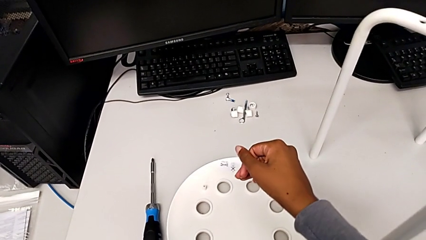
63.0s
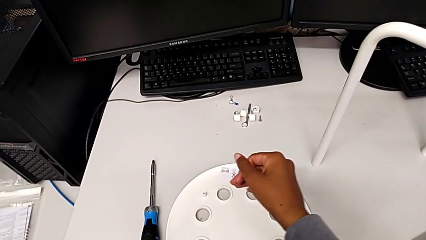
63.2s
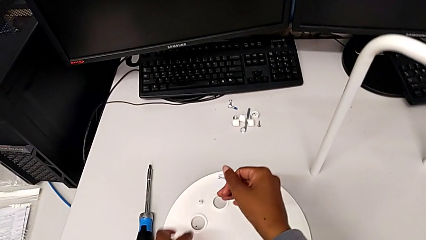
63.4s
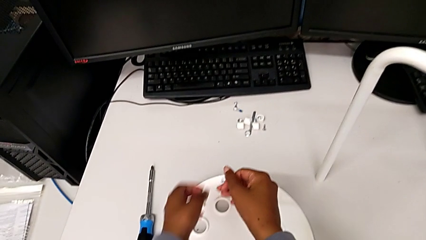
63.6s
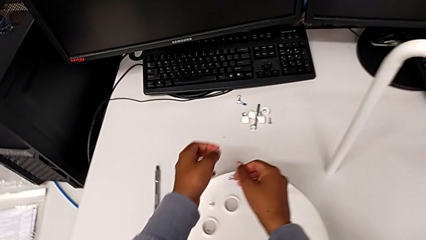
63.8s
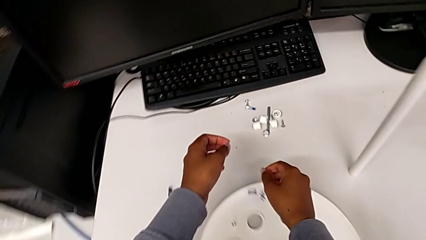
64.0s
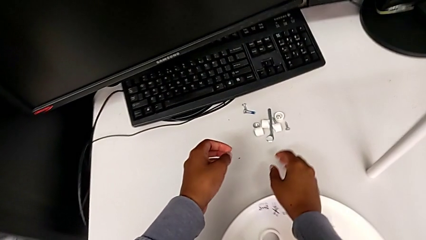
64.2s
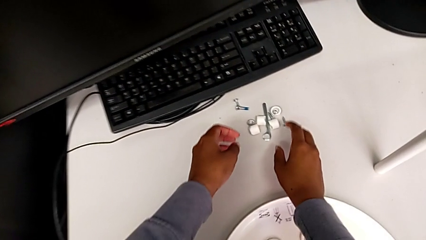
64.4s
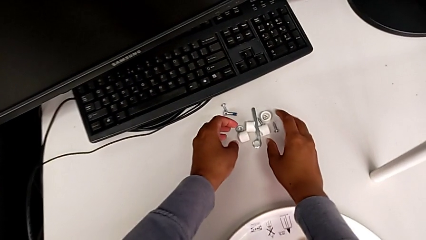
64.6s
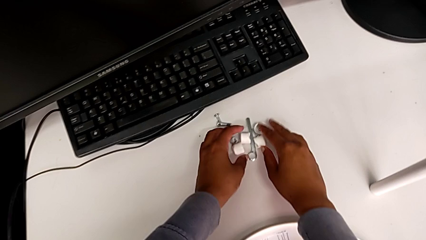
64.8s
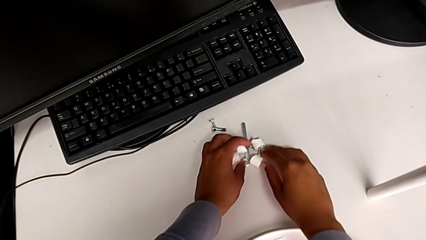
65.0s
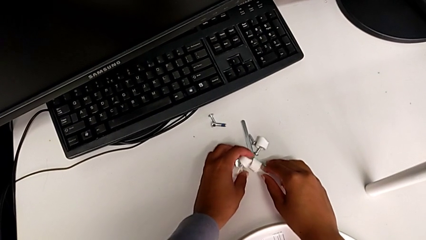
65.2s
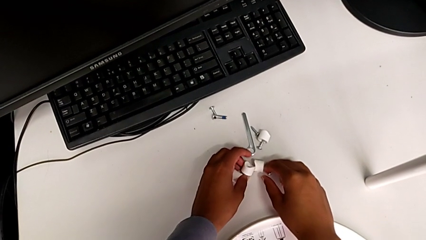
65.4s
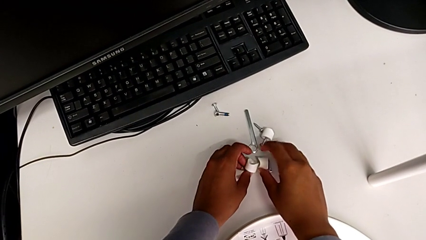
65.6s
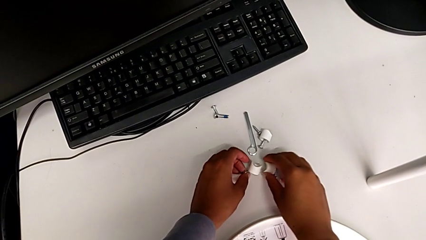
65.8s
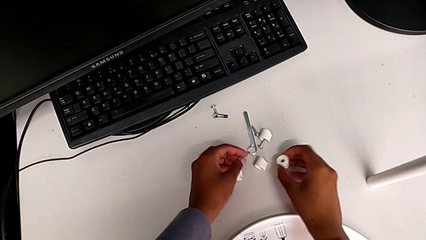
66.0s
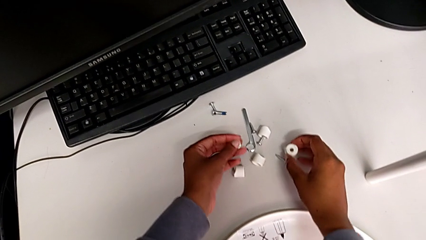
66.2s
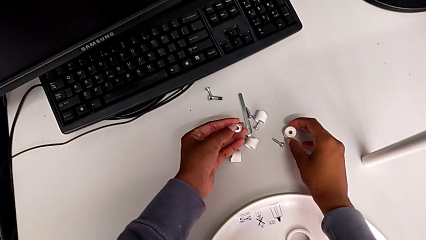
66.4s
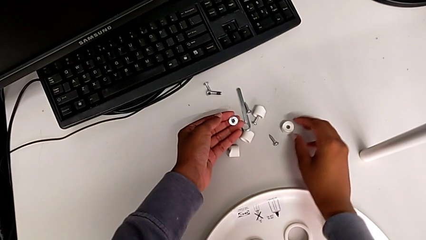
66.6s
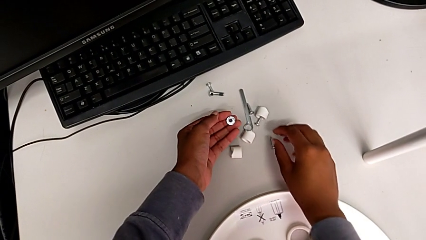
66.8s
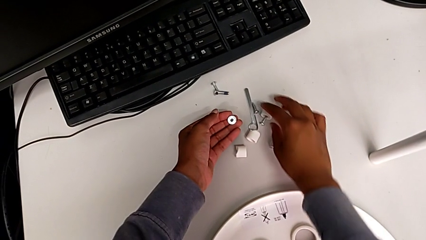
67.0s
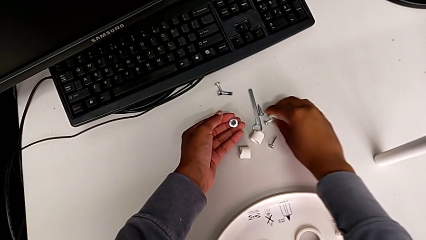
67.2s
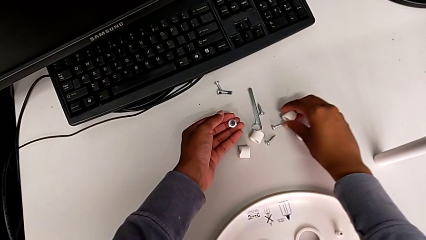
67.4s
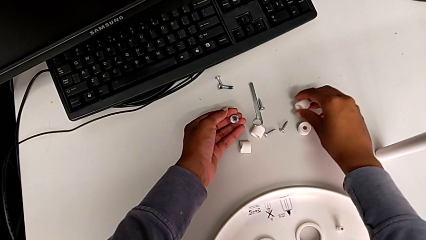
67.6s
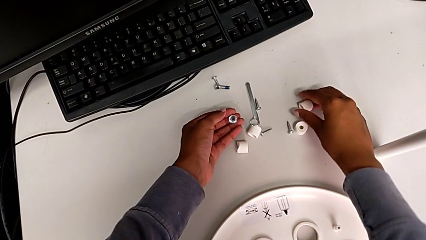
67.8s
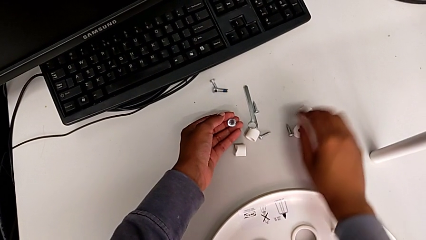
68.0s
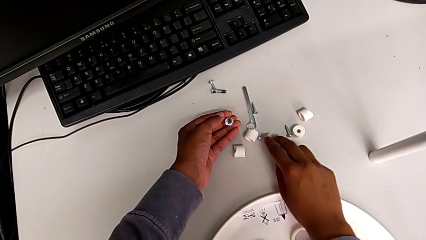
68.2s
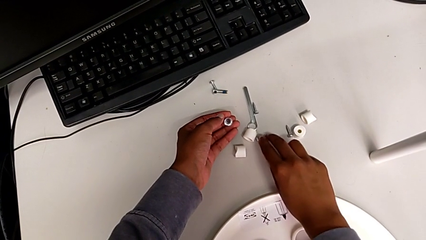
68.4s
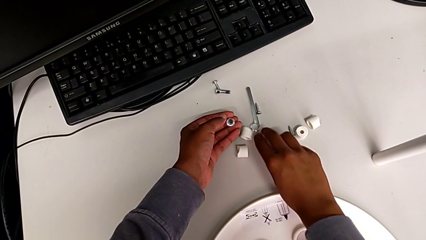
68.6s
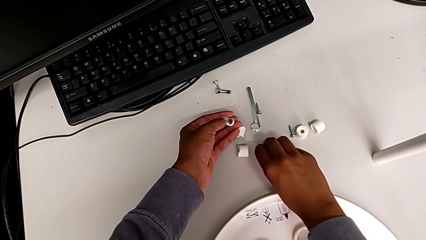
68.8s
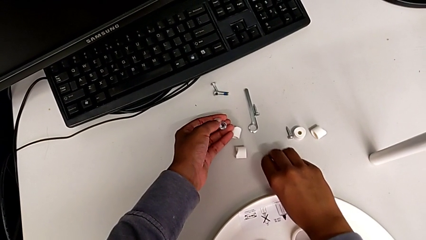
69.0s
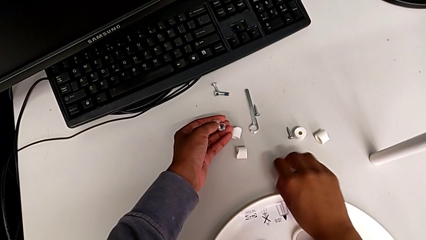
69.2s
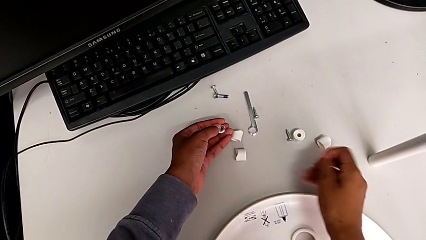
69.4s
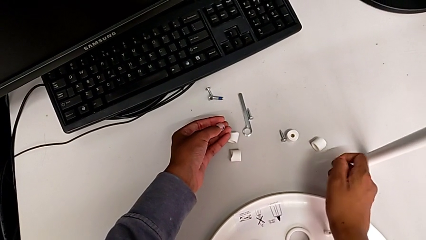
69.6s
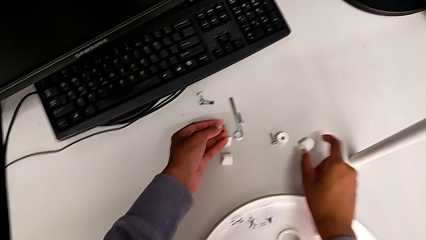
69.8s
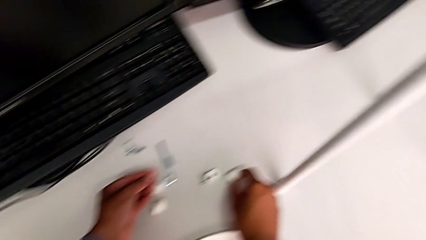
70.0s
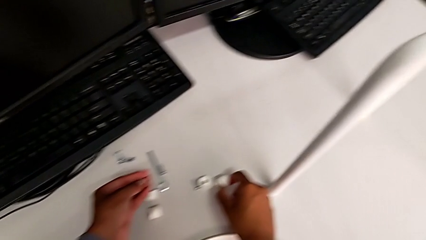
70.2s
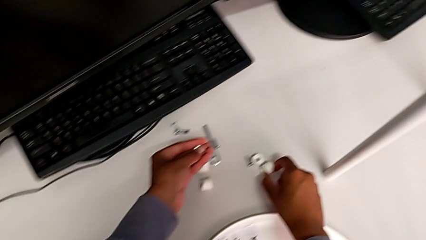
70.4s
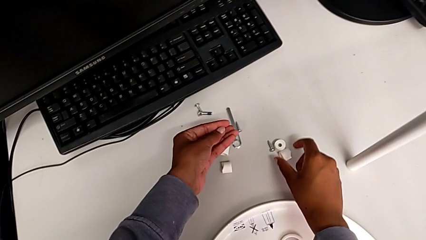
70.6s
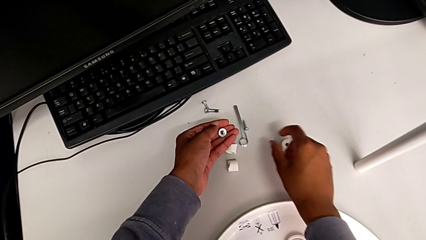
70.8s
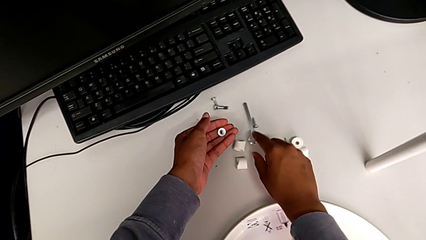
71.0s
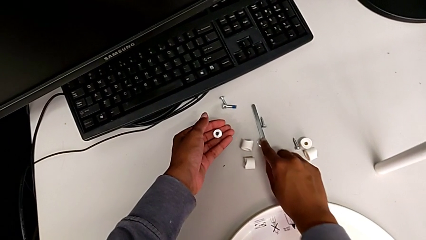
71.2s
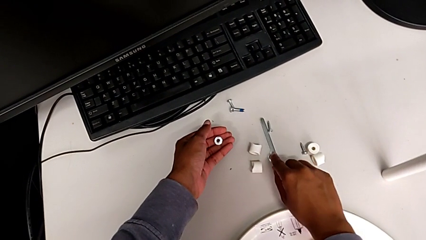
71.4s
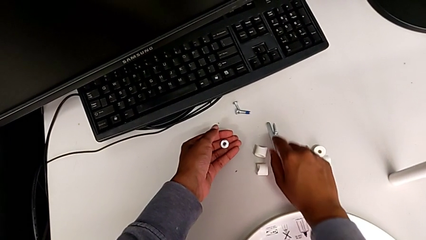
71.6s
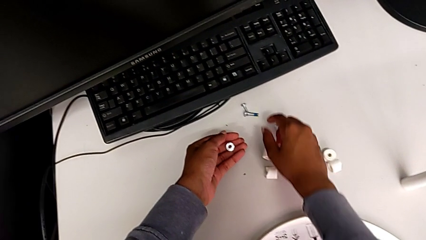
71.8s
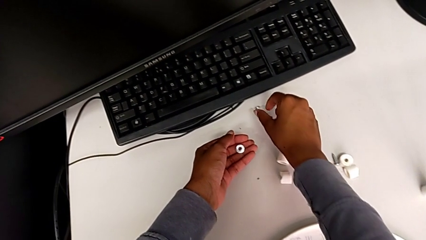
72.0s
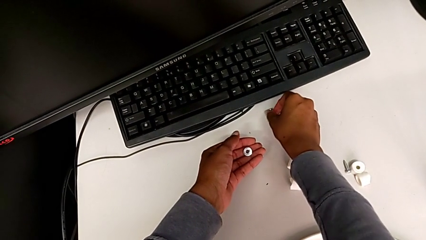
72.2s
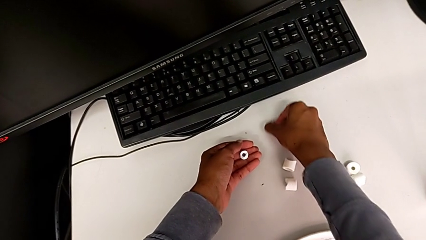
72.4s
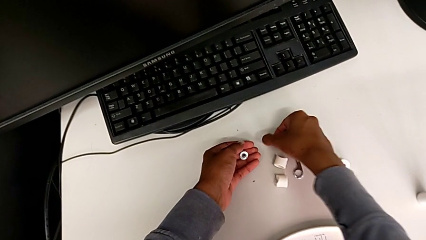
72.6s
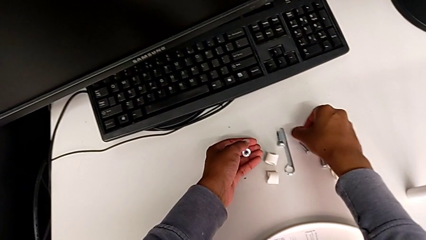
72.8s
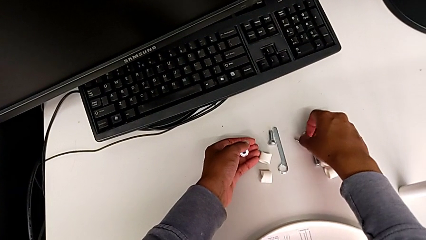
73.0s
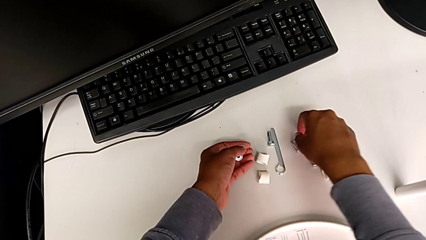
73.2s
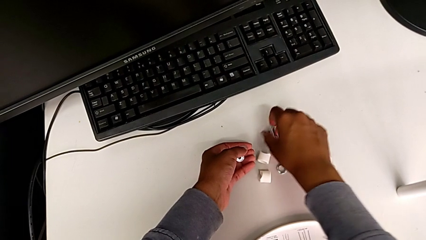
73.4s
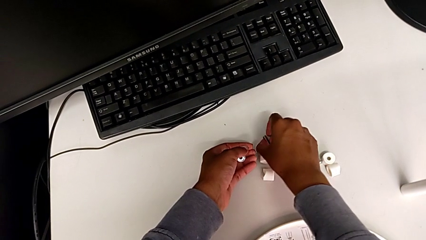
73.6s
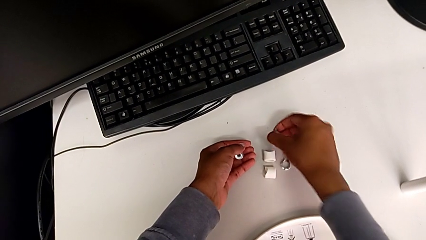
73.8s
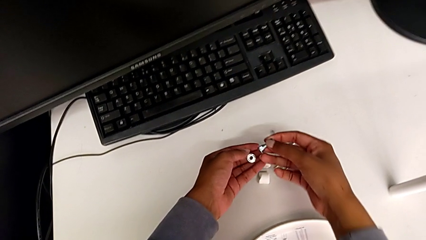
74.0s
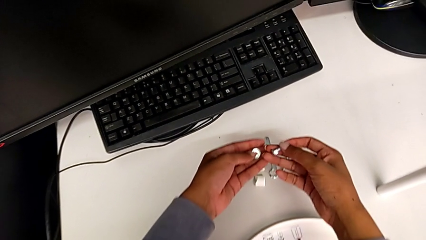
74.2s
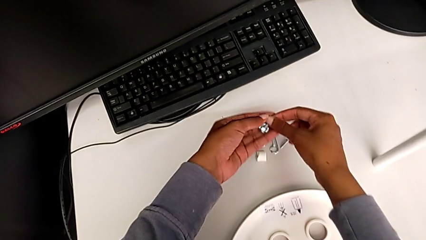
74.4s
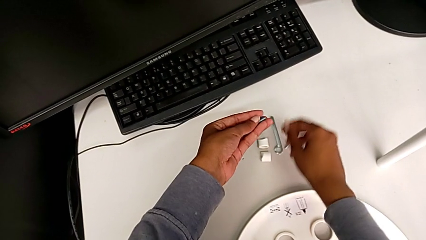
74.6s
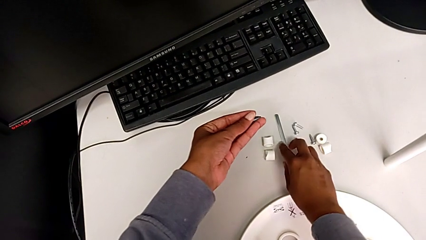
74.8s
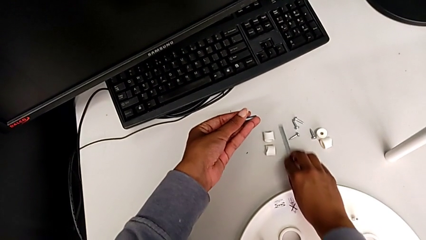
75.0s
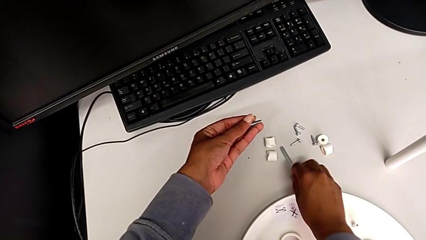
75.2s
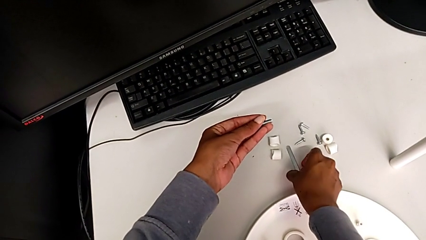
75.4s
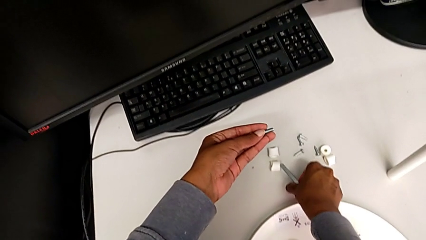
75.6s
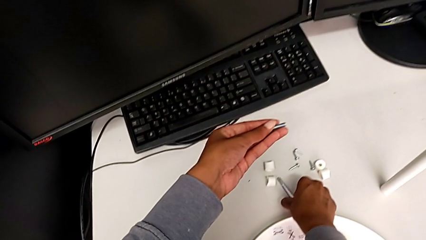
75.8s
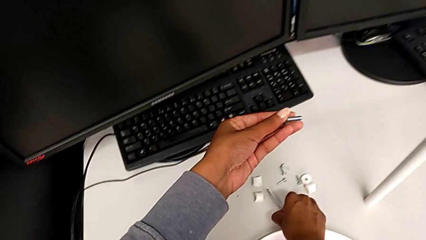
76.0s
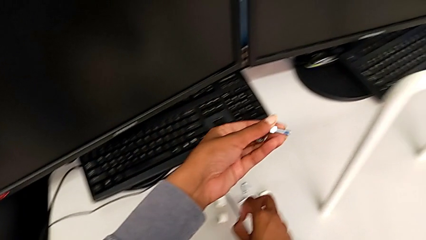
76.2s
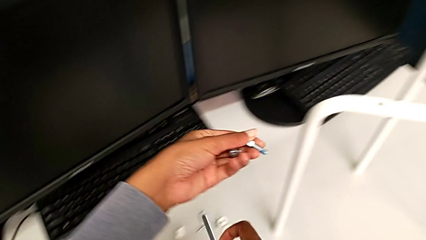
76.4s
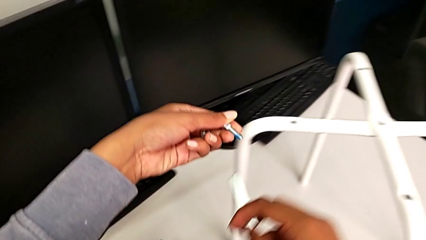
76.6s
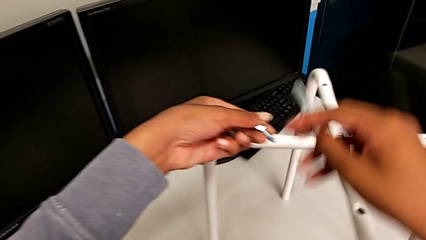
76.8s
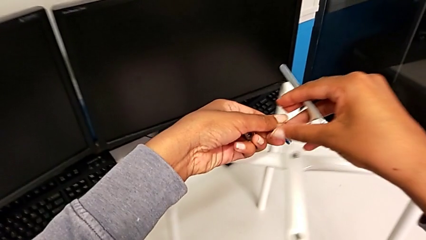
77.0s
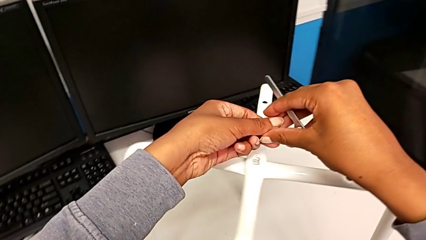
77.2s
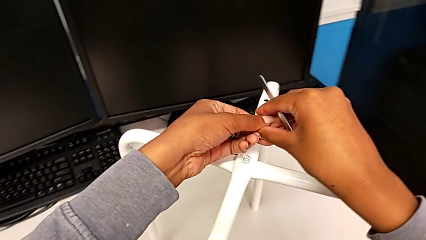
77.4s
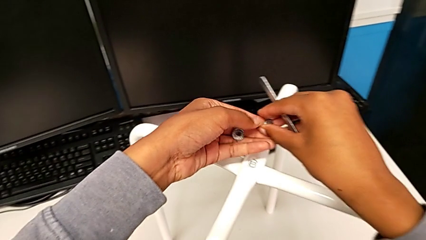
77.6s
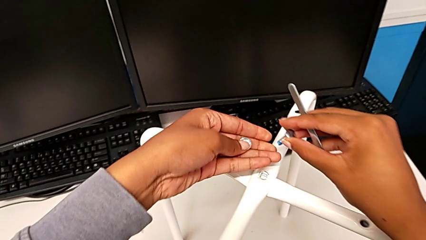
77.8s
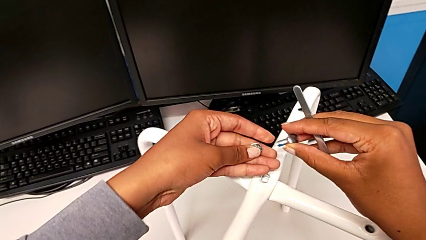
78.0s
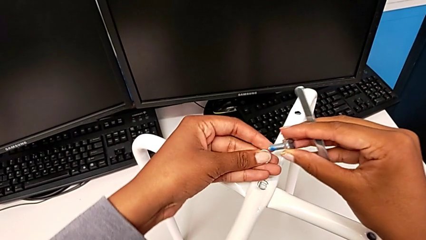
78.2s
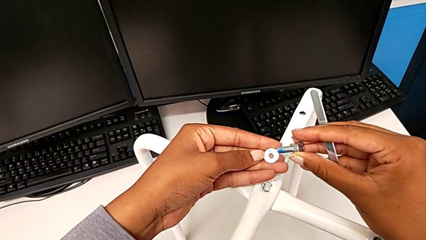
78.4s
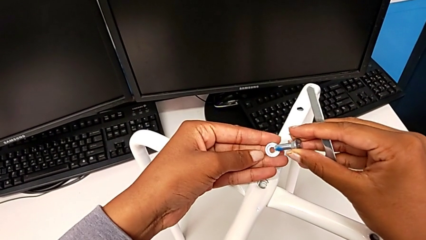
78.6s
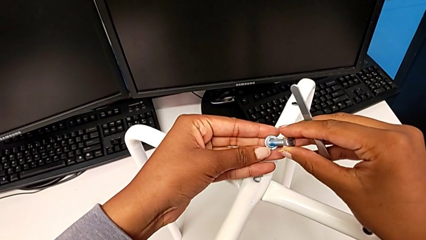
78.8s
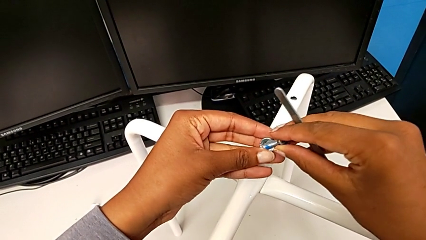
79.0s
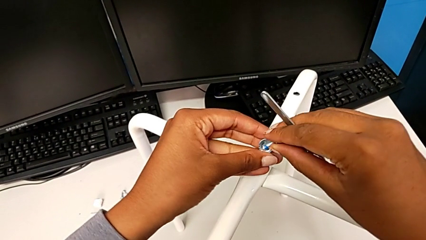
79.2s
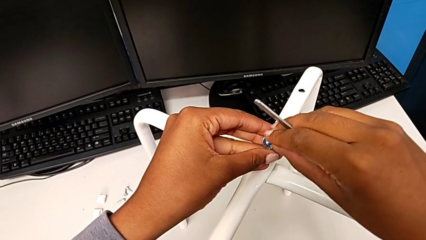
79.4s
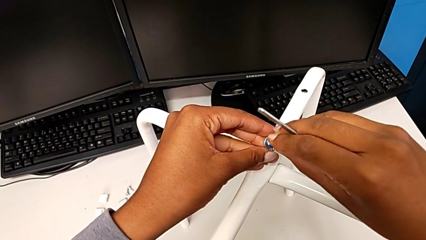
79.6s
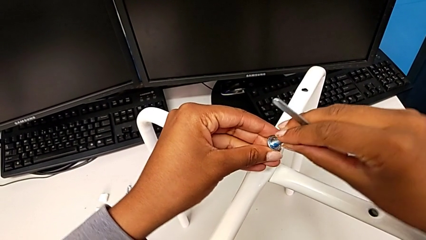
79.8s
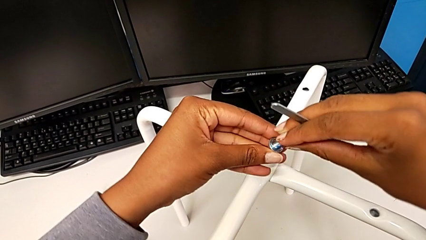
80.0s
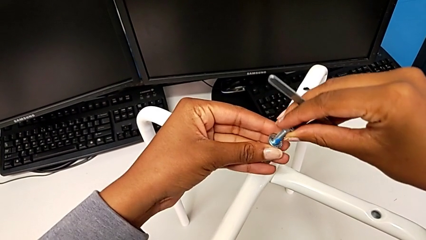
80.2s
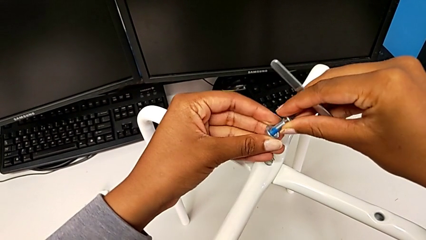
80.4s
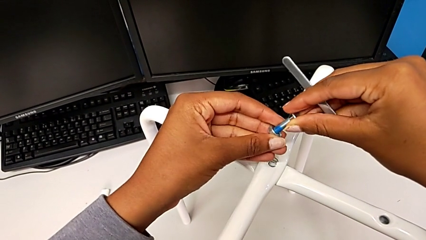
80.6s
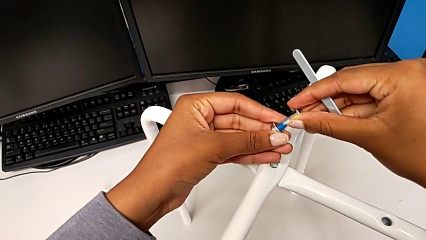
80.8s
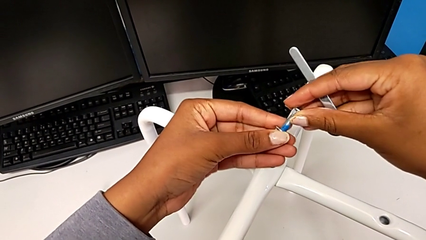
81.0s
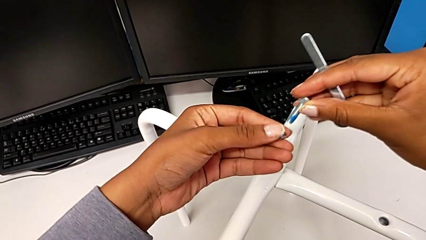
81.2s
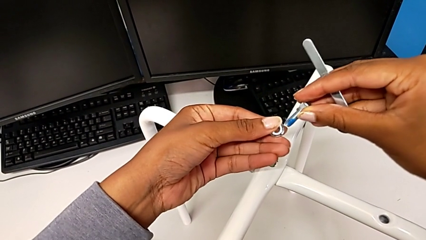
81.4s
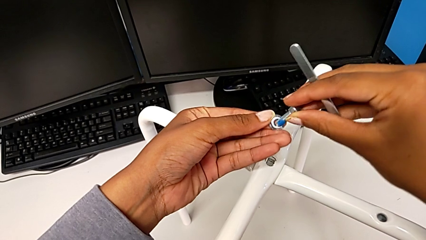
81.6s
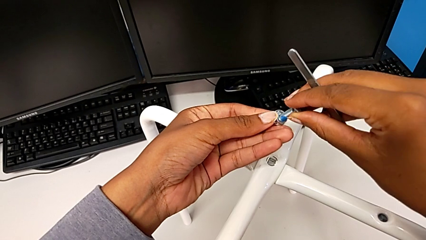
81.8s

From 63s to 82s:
The camera wearer is screwing the middle hex nut onto the legs. They grab the hex nut and inspect the washer. They wrongly grab the screw, slide the hexagonal wrench, grab the screw and place it. They grab the bolt twice, grab the hexagonal wrench and wrongly insert the bolt.
